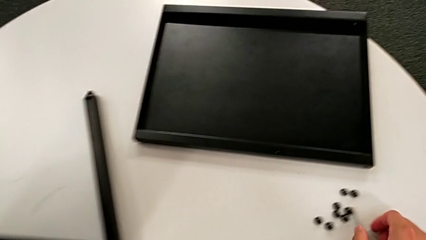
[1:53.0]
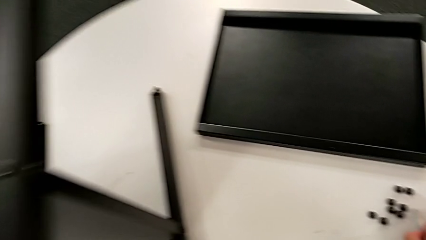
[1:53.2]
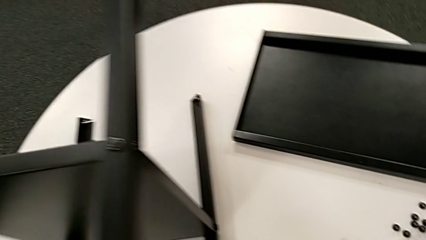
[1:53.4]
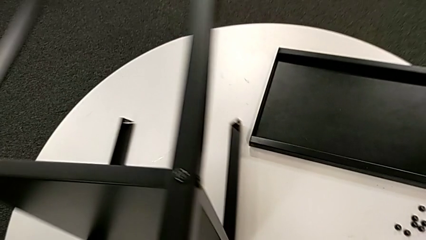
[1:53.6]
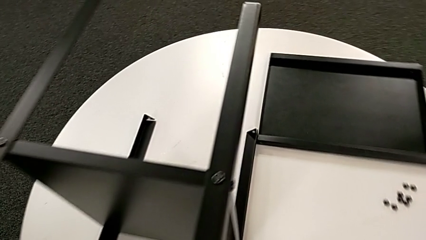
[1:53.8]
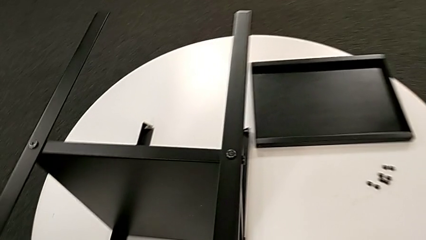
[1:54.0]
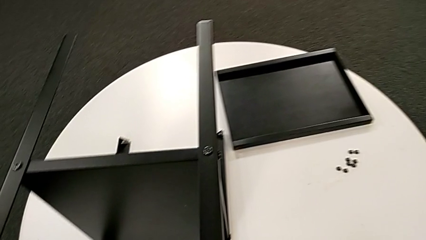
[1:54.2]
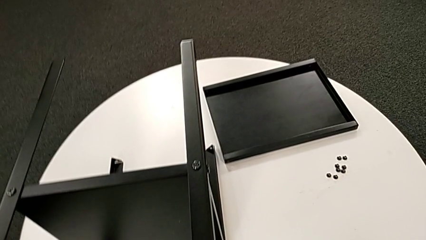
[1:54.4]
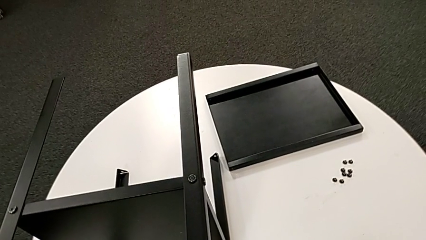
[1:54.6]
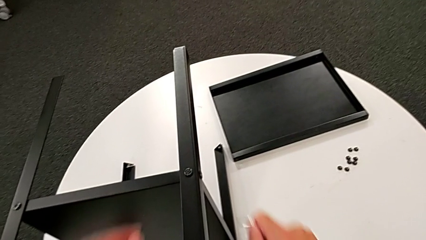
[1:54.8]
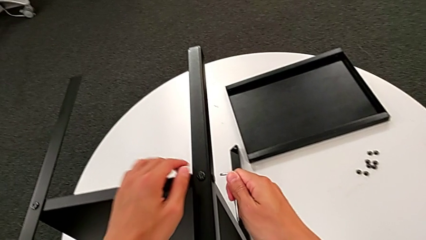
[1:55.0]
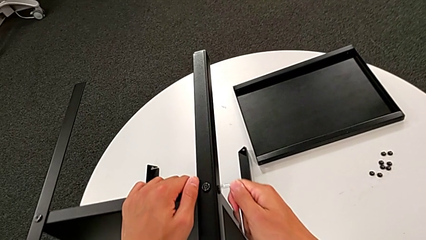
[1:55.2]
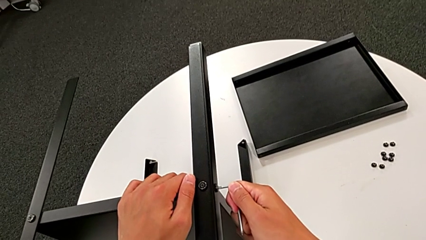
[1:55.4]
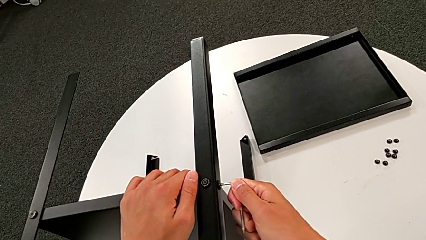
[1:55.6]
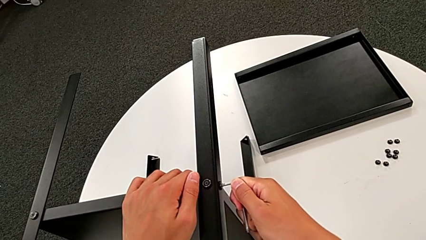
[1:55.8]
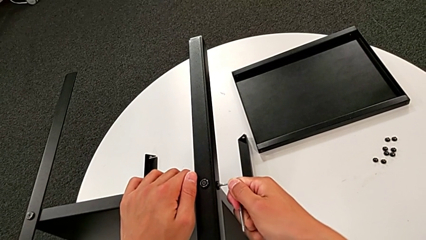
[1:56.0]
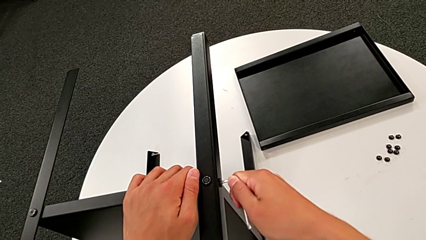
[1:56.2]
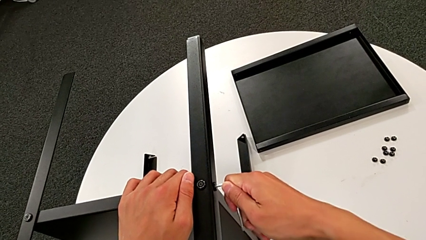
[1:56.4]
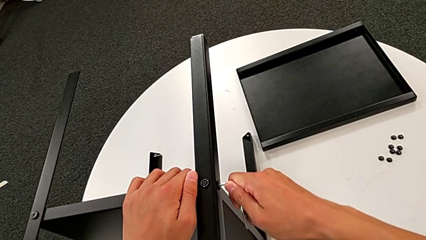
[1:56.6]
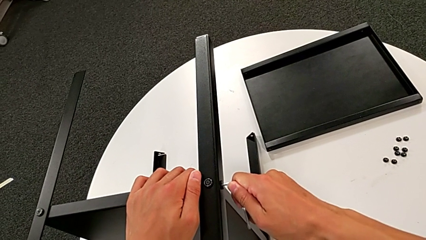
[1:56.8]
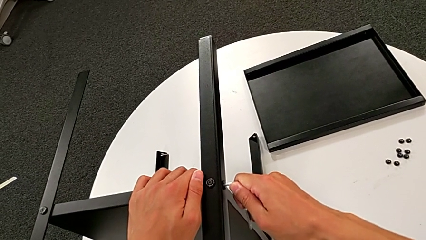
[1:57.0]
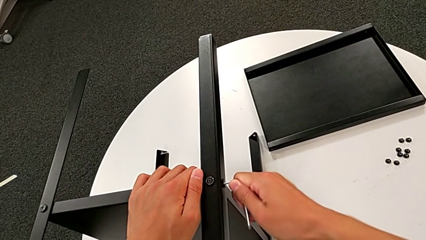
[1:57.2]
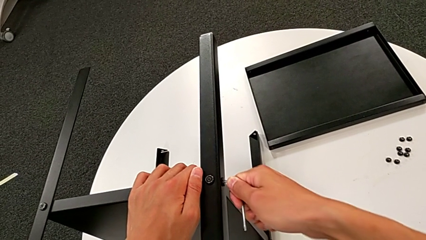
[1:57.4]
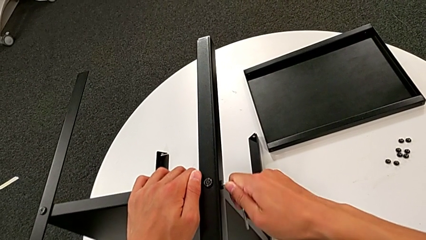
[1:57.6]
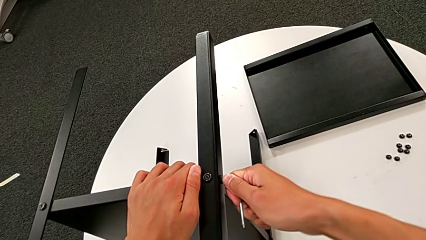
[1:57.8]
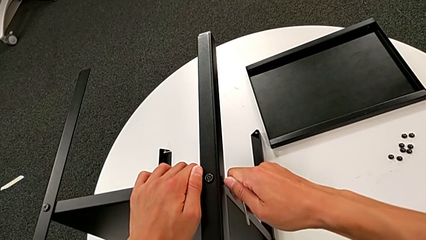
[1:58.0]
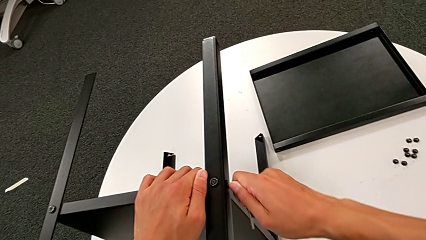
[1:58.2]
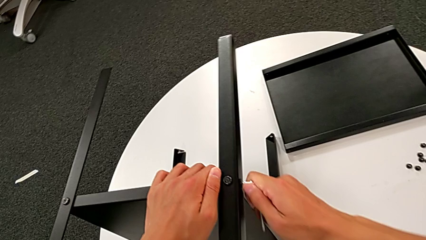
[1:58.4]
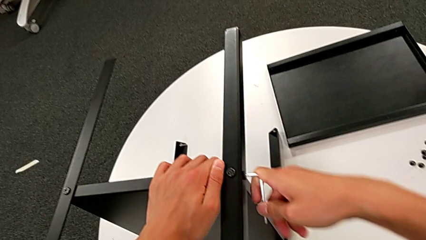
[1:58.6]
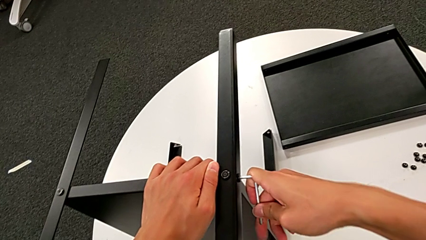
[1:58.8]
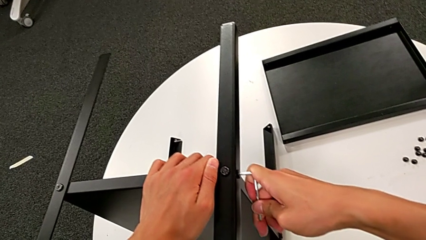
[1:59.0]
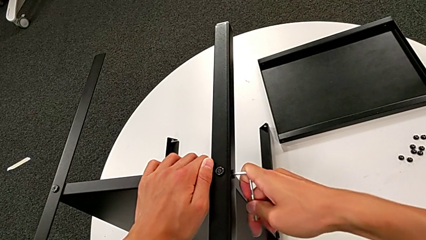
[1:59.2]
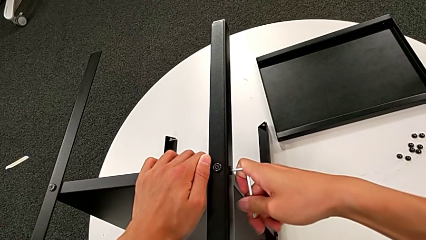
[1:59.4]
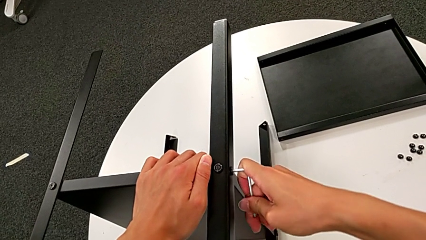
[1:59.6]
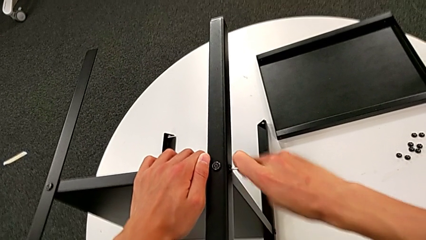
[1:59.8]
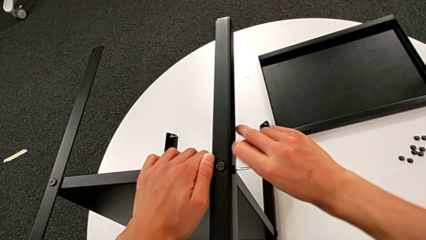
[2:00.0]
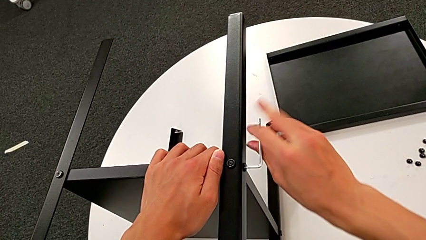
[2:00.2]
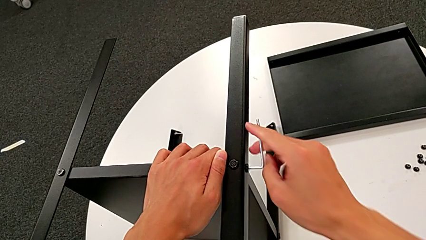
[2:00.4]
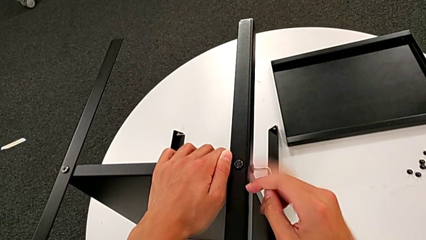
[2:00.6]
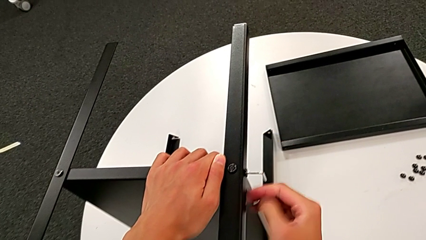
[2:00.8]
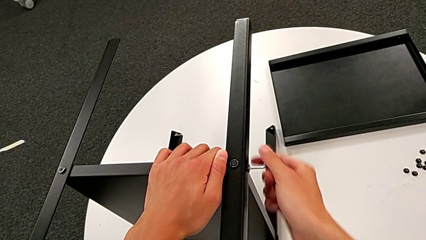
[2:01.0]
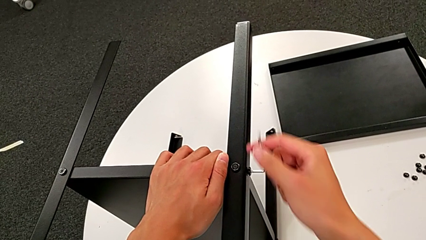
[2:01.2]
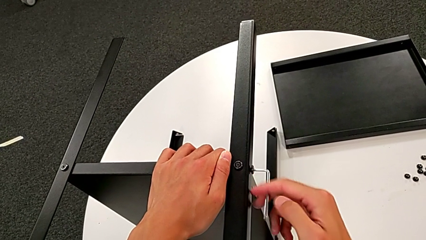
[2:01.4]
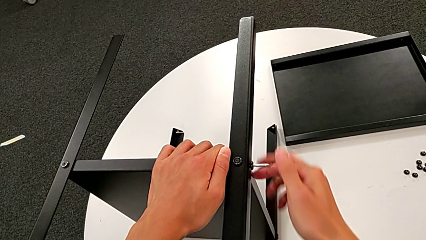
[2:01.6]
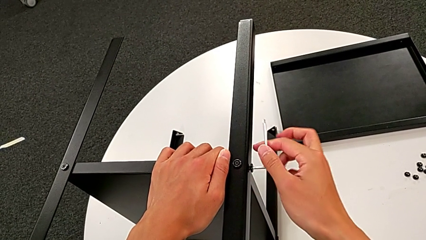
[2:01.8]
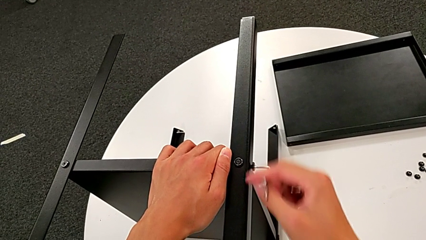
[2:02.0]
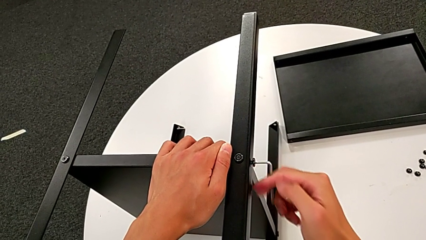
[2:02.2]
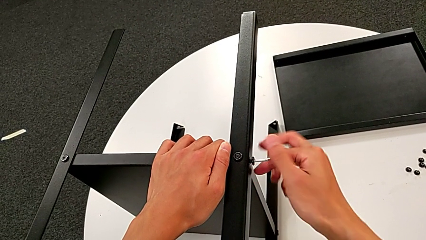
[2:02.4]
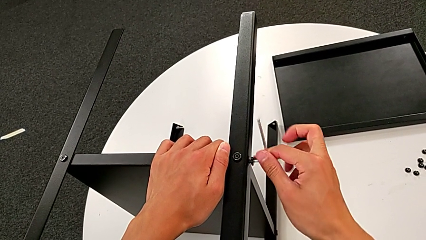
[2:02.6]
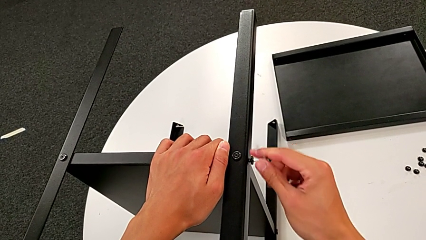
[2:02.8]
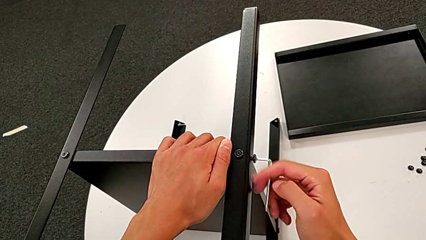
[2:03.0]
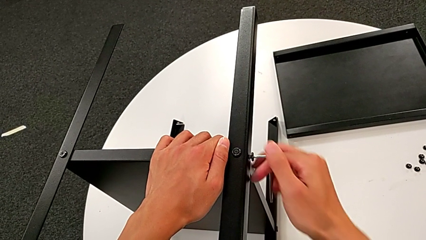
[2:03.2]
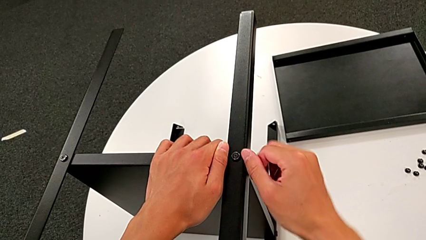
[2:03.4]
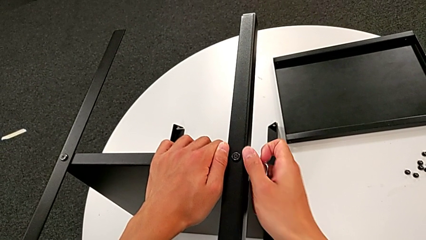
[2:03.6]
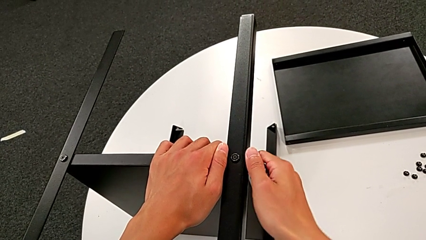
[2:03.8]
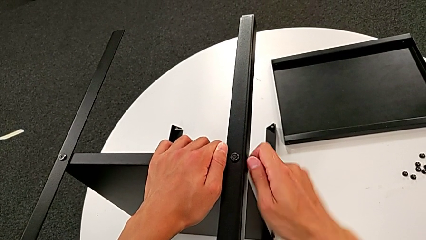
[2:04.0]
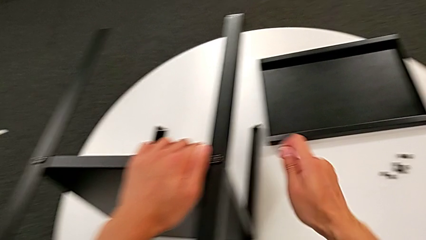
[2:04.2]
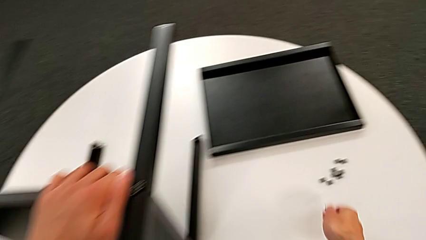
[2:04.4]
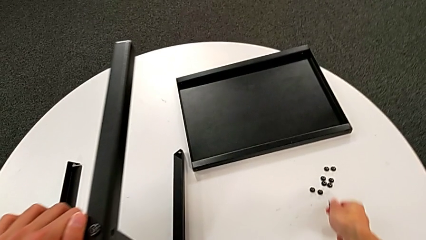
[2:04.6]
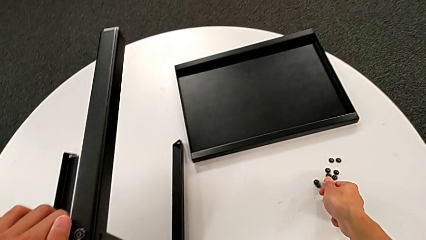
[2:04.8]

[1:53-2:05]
The camera wearer unscrews the seventh hex-socketed head of the leg. They slide the nightstand, approach the hex socket head, insert the Allen wrench, unscrew the hex socket head, disassemble it and place it.

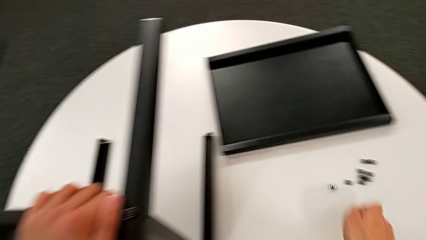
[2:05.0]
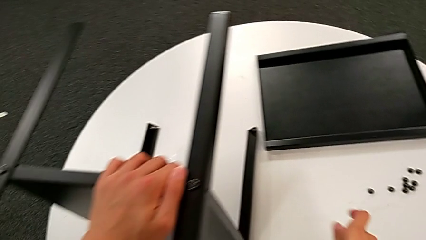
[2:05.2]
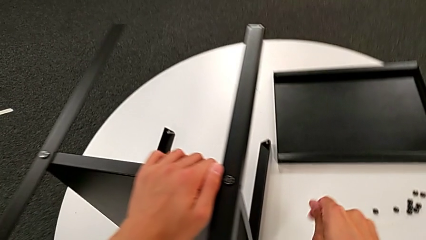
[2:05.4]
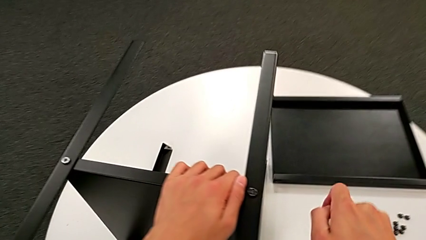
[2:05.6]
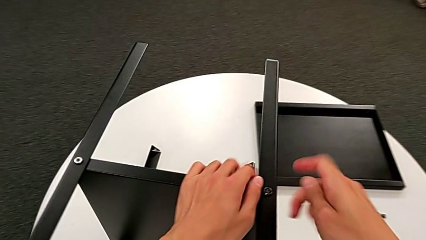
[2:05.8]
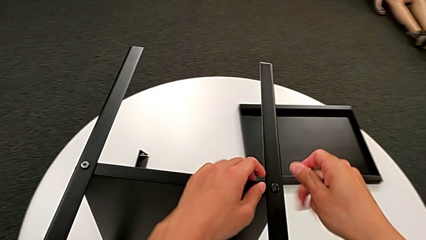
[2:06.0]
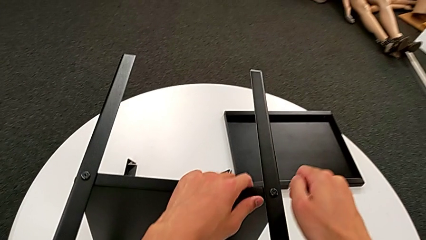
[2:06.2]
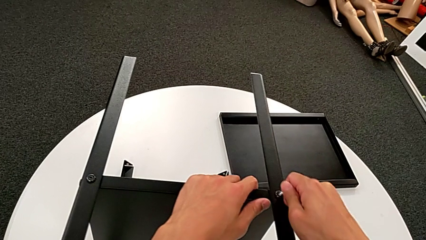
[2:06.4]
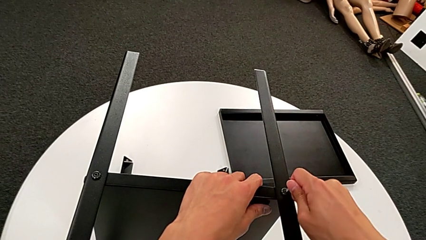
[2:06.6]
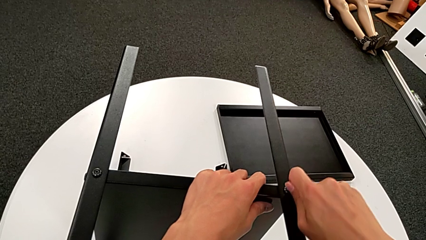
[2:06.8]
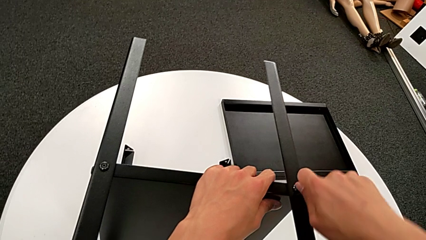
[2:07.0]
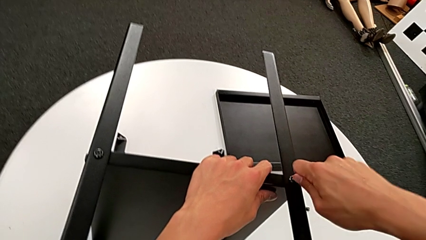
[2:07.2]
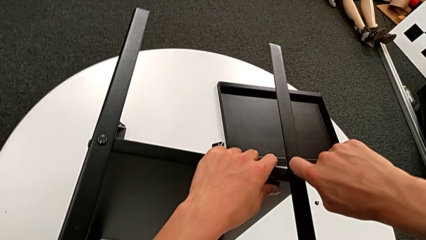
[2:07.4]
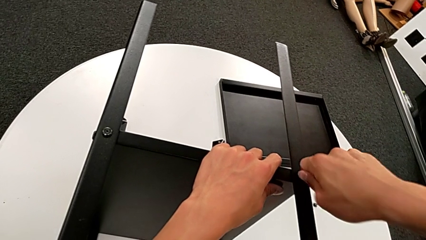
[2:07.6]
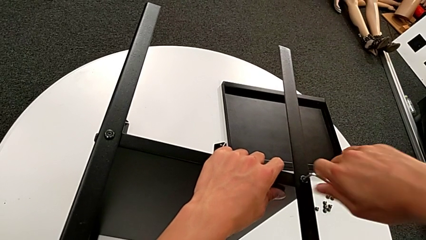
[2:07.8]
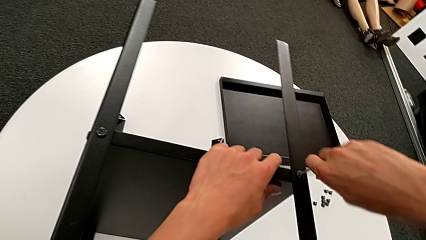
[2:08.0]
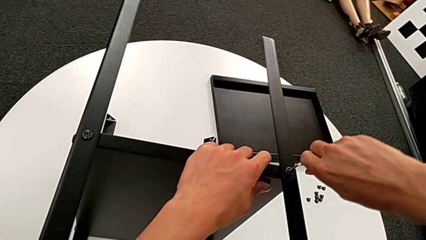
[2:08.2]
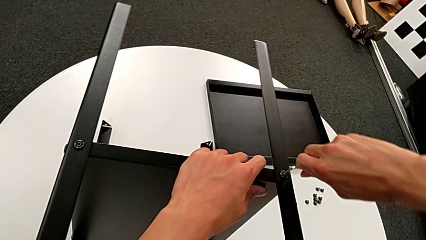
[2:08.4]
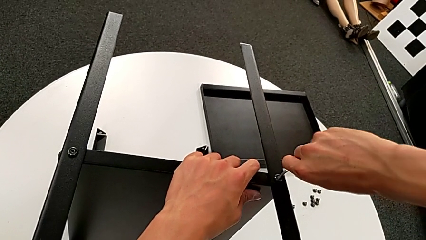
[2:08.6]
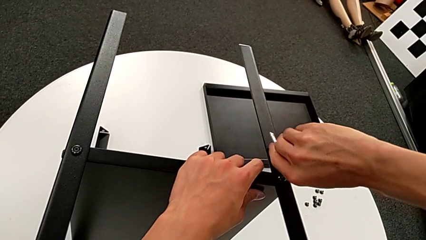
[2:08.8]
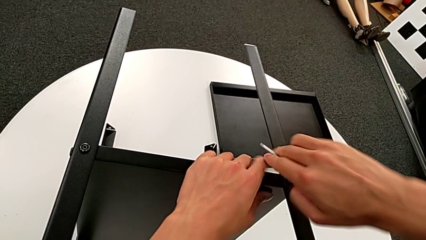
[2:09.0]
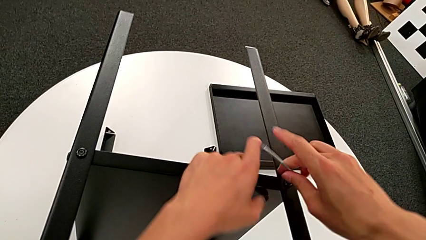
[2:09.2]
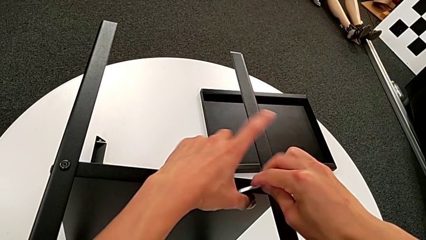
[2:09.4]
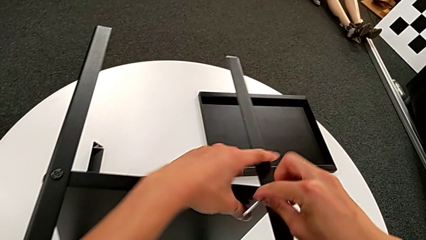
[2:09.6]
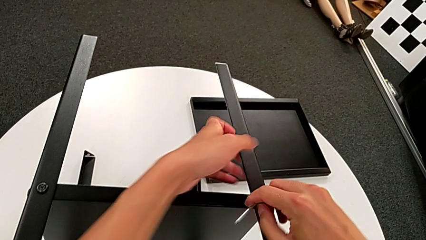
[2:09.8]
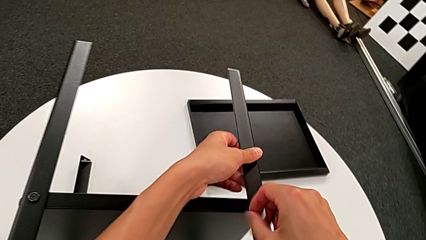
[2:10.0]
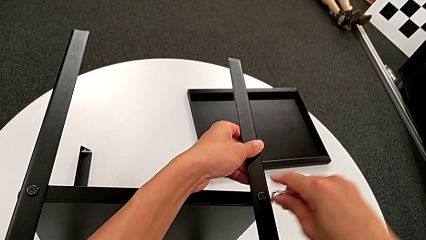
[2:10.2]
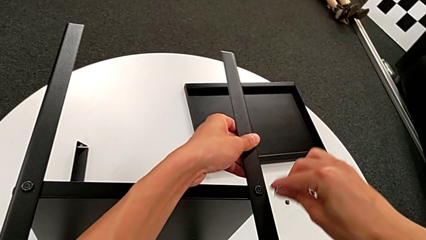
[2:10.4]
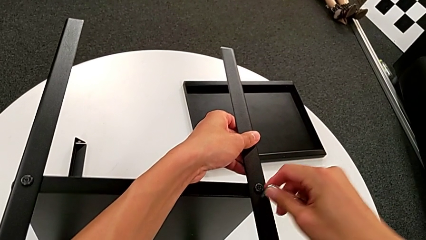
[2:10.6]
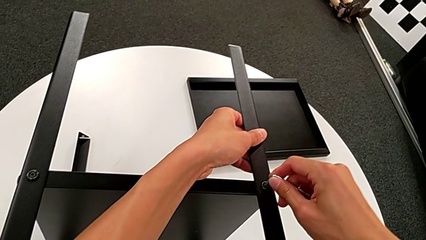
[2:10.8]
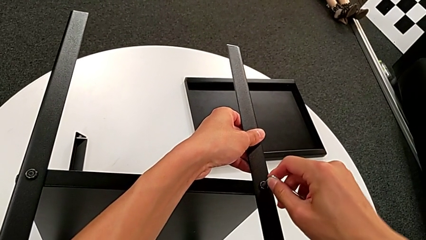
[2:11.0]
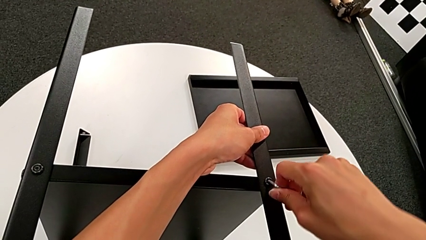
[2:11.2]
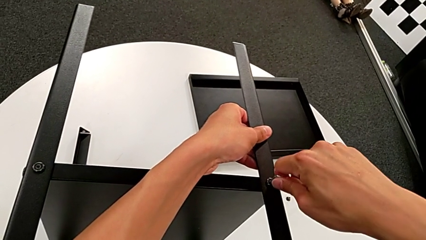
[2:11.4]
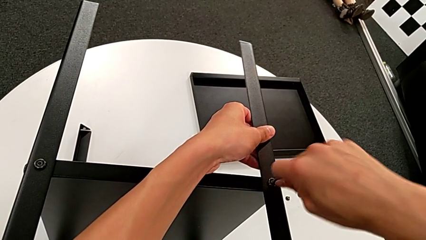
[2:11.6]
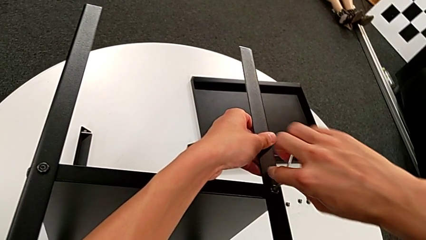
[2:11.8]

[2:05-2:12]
The camera wearer is unscrewing the tenth hex socketed head and disassembling the first leg. They approach the hex socket head, insert the Allen wrench, unscrew the hex socket head, grab the first leg, wrongly withdraw the Allen wrench and insert it.
